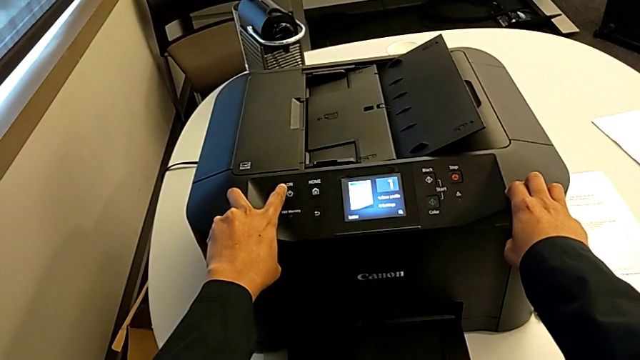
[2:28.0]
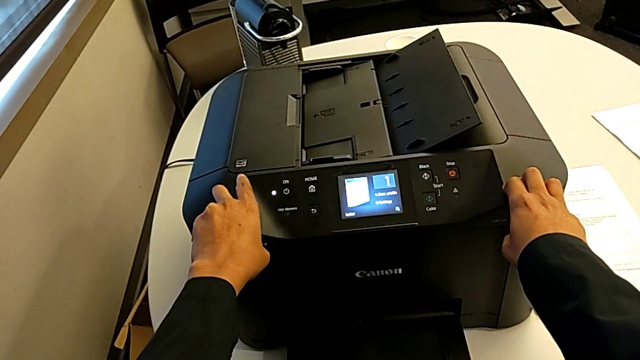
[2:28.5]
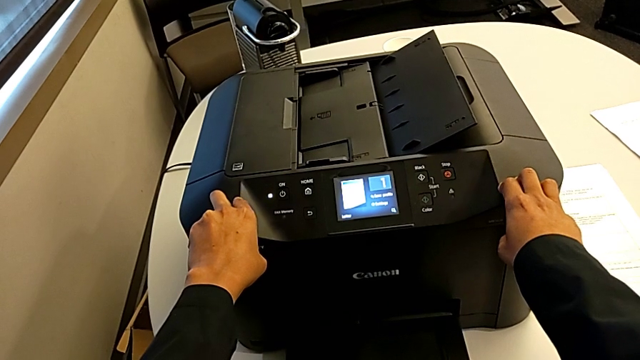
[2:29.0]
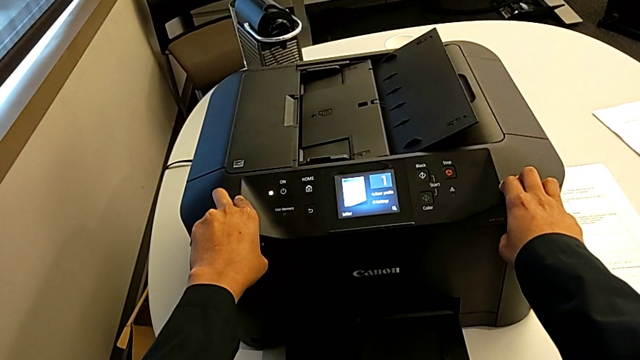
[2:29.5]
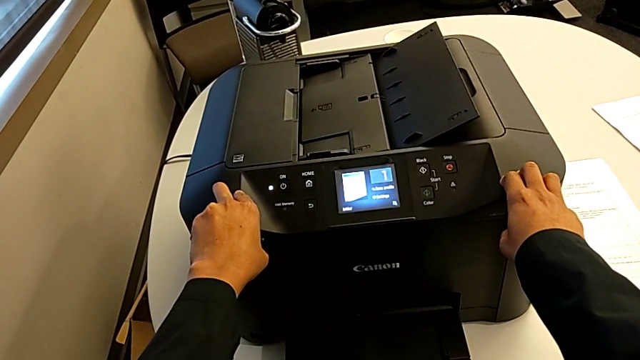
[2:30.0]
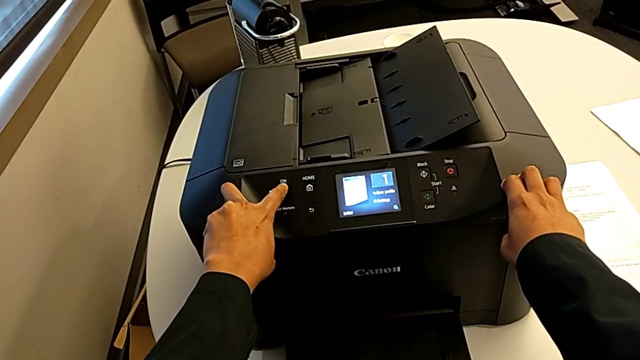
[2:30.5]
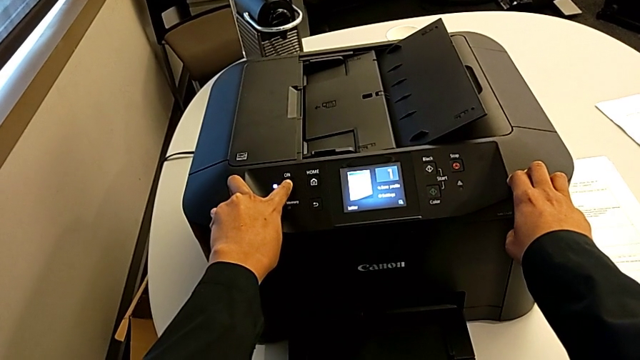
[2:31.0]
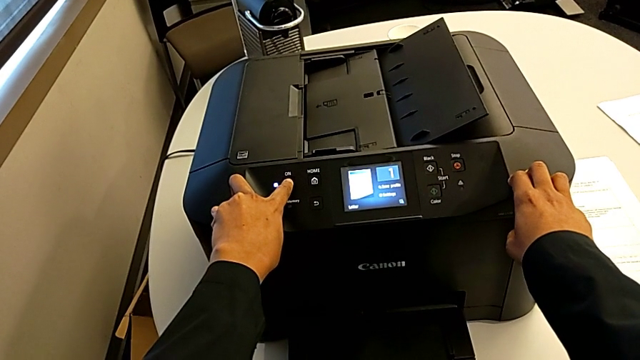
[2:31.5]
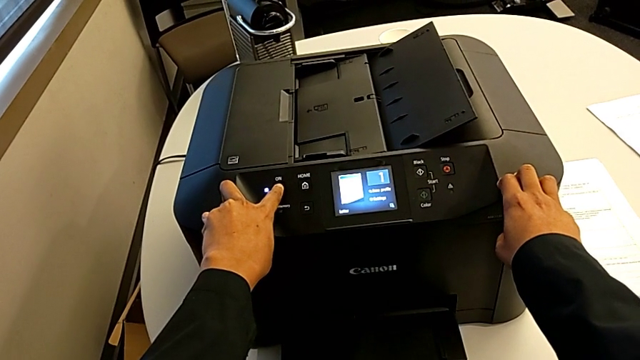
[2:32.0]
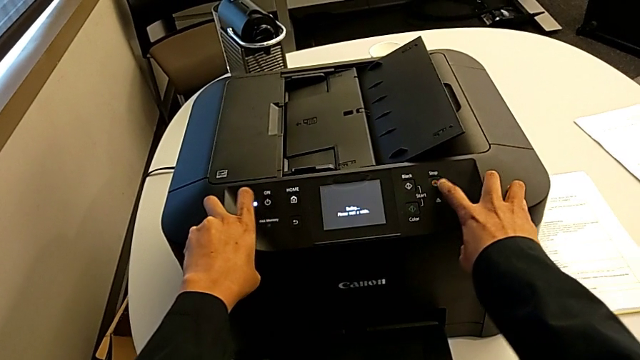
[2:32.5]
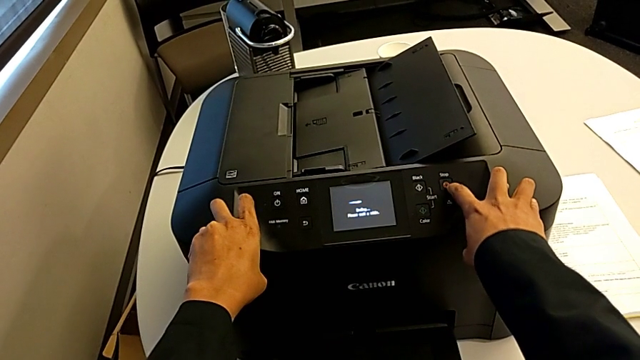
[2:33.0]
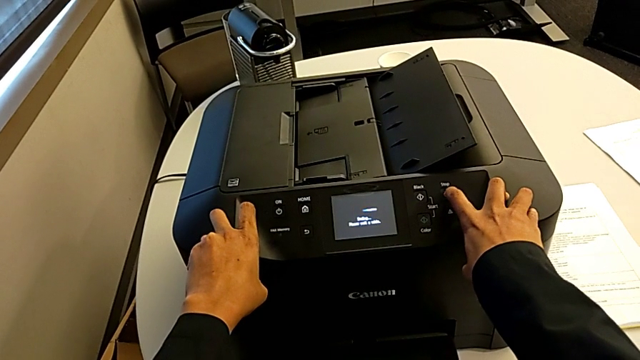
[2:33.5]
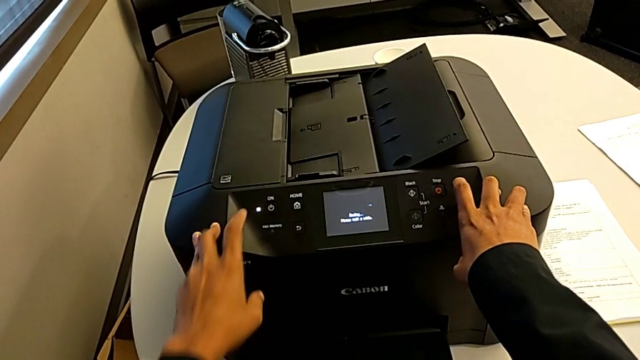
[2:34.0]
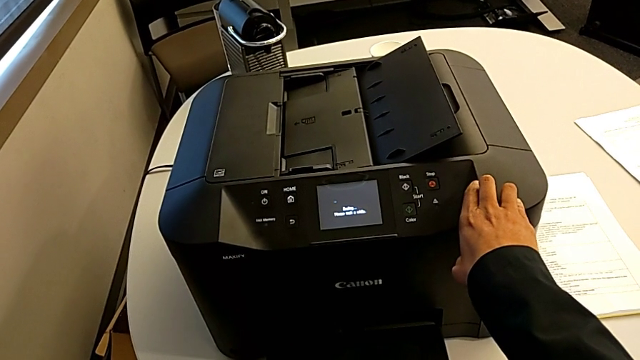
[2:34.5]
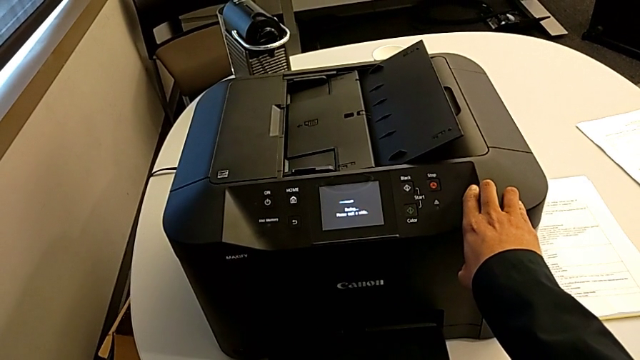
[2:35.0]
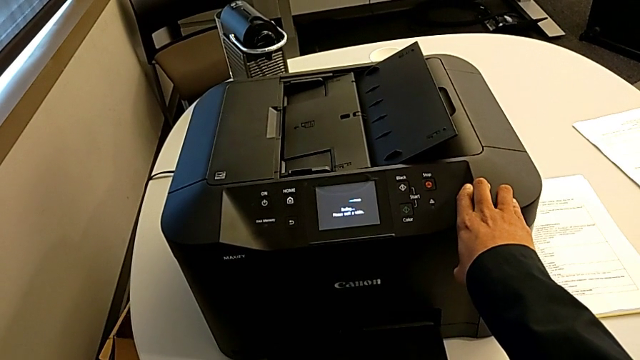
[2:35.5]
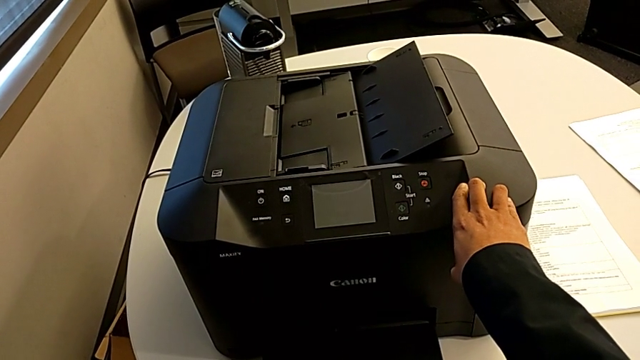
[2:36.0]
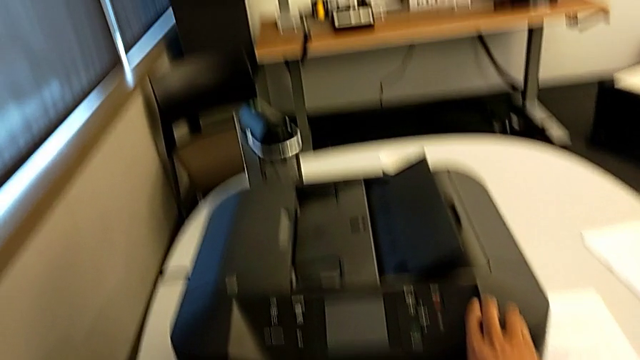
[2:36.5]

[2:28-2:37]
The camera wearer is turning off the printer. They hold the button and press the button.
